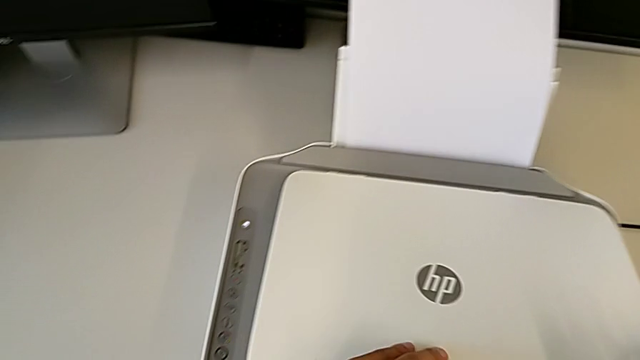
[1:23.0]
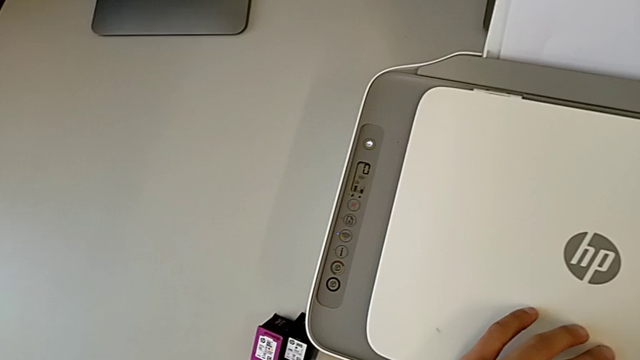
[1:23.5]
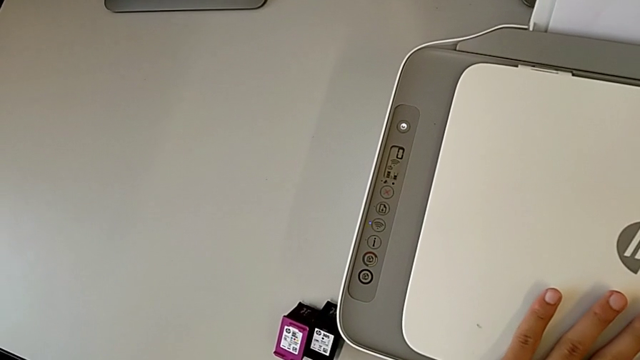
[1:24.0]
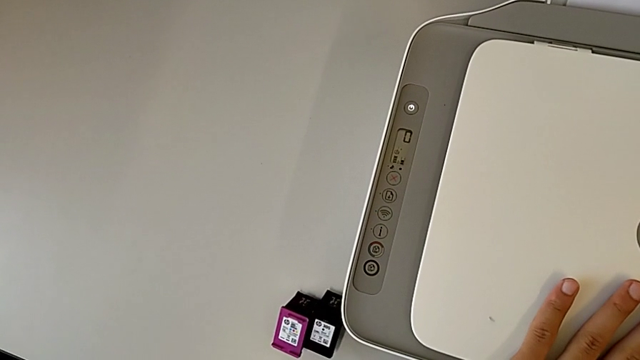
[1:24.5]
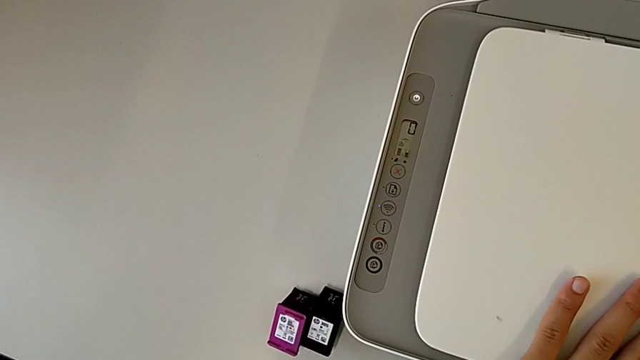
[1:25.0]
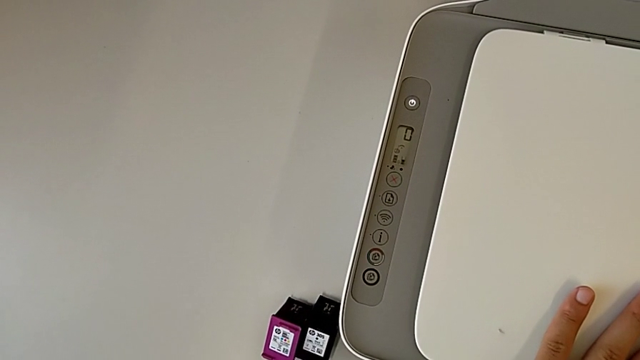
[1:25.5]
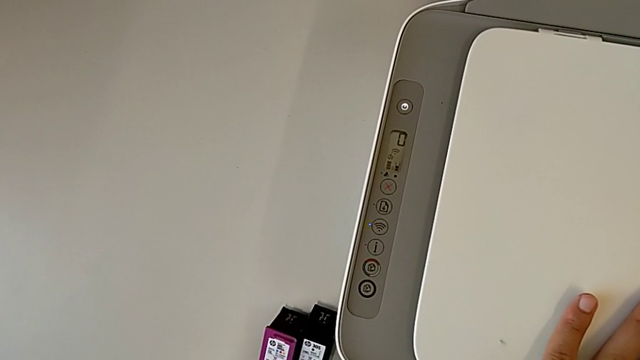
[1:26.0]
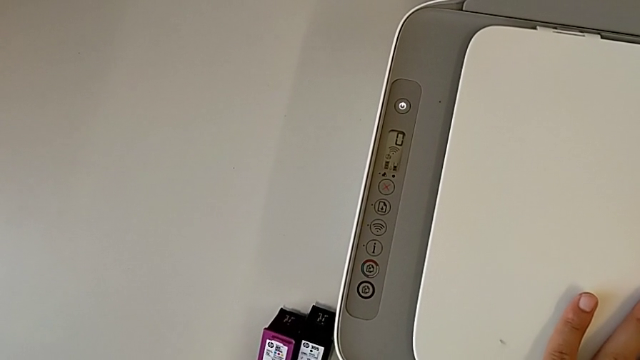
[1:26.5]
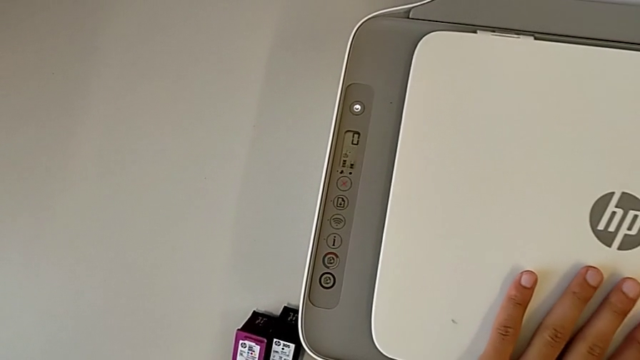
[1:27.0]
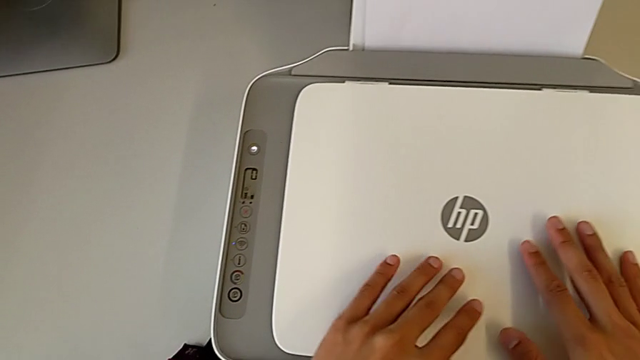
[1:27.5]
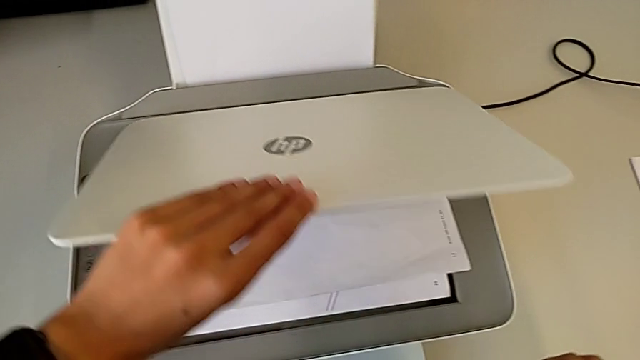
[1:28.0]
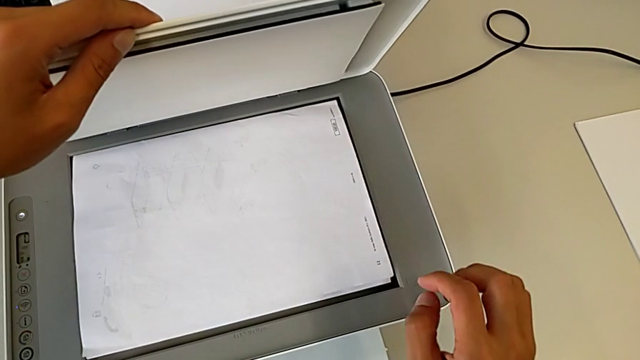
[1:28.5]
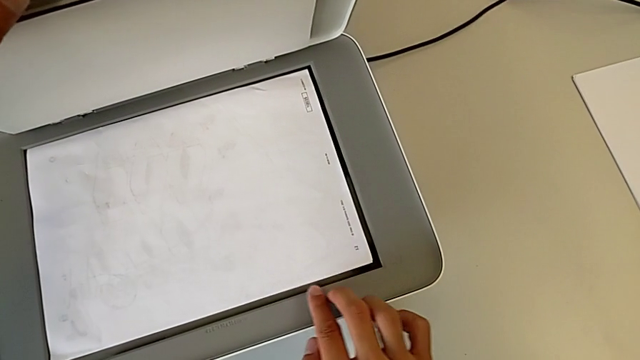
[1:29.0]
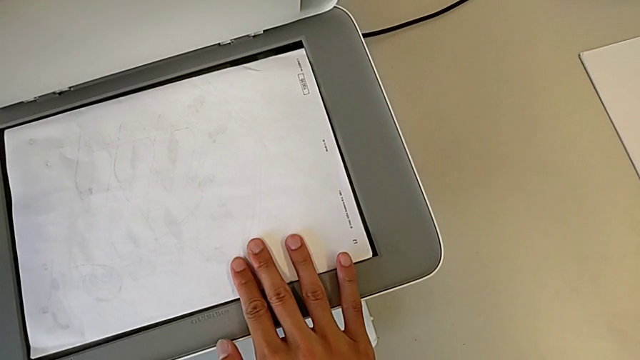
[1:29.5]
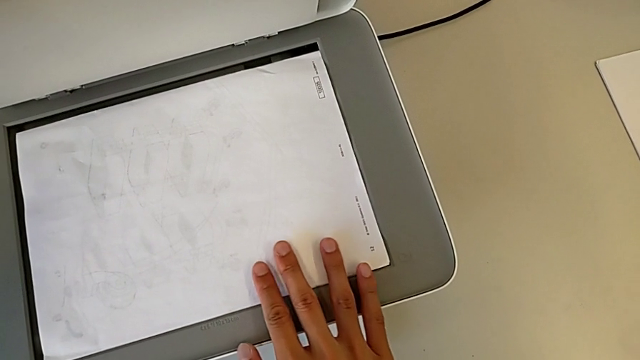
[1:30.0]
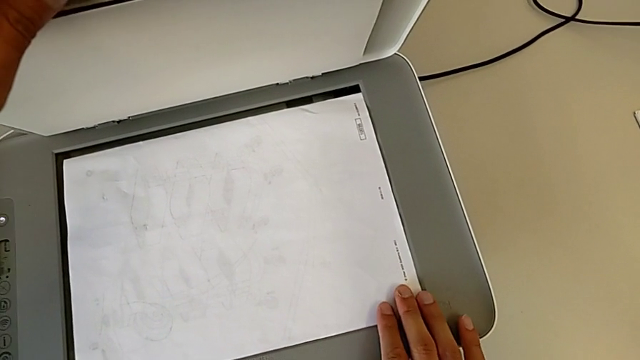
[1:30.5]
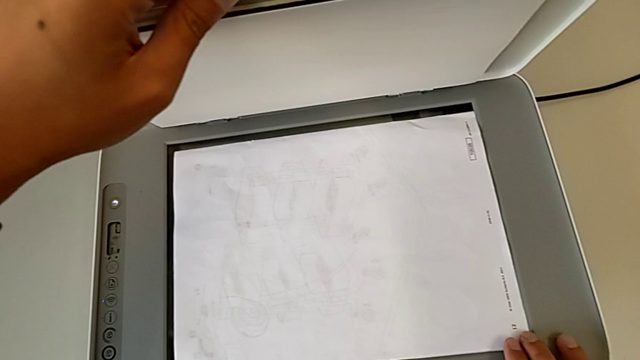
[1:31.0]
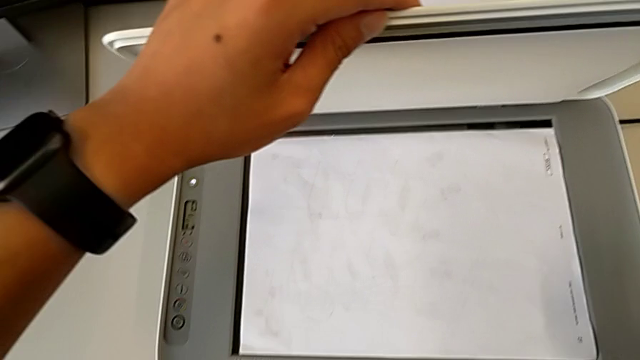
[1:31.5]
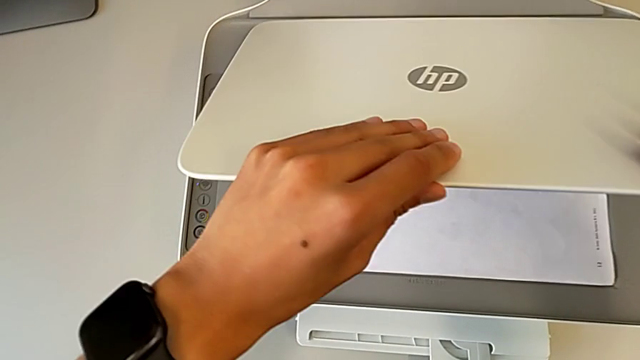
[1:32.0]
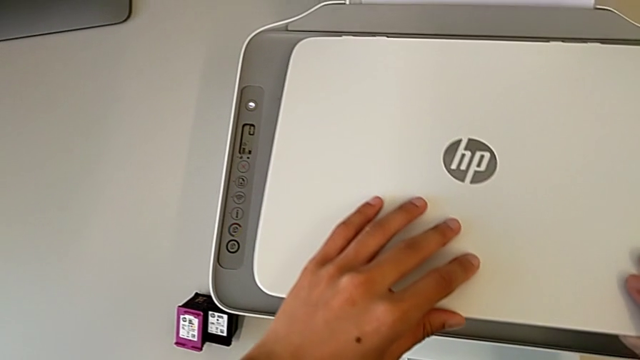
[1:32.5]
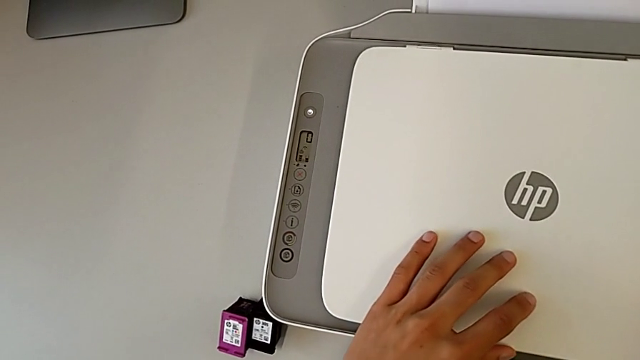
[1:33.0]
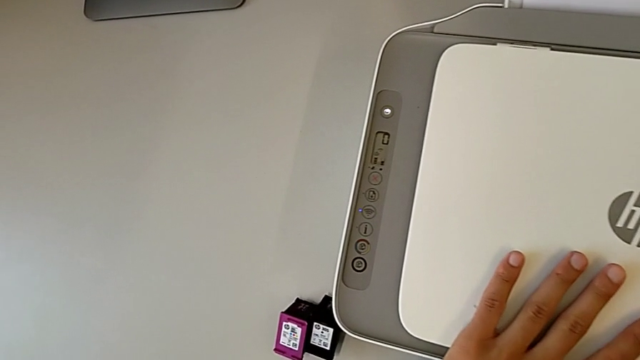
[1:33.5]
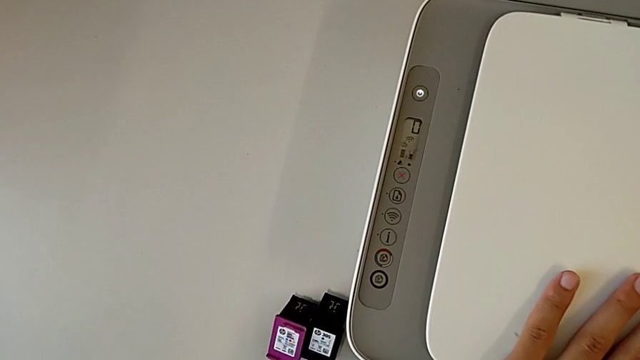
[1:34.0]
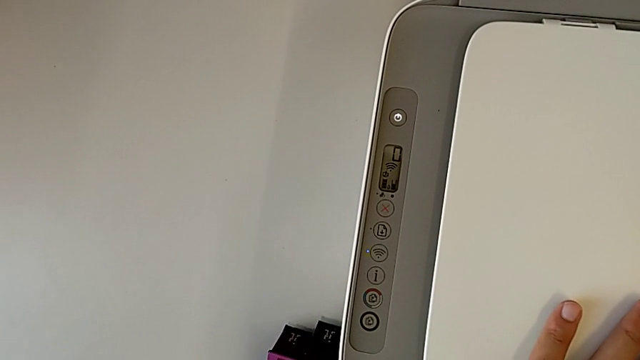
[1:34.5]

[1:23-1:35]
The camera wearer is making a copy of the black and white paper. They hold the printer, open the printer, align the copy and close the printer.

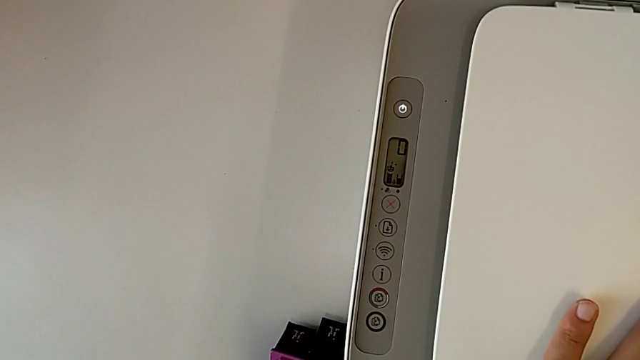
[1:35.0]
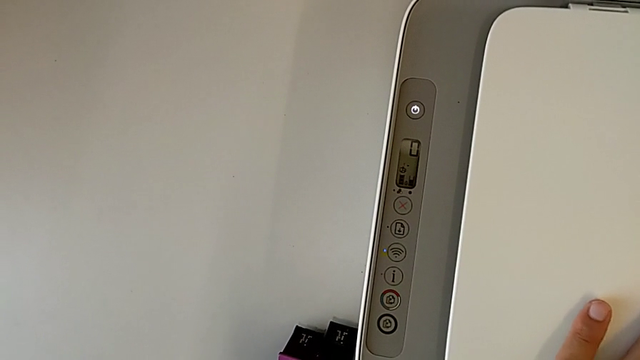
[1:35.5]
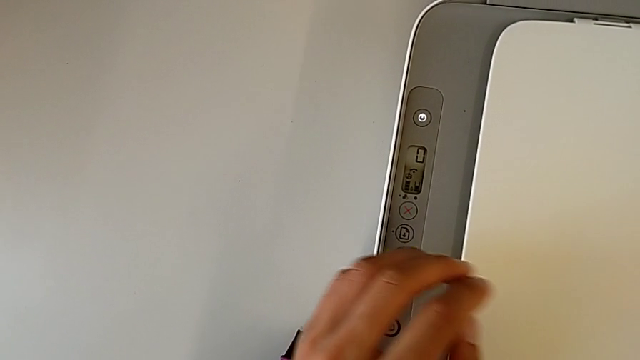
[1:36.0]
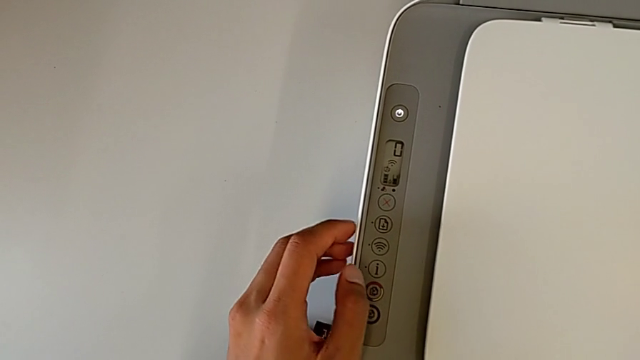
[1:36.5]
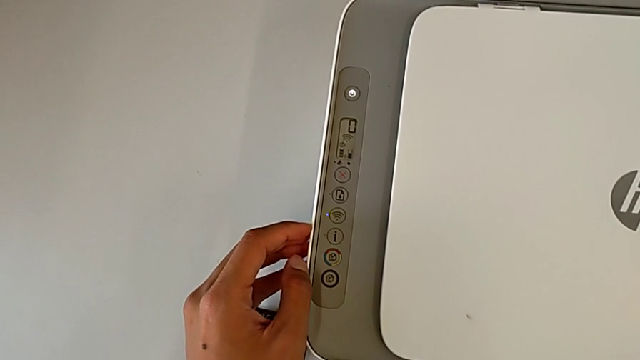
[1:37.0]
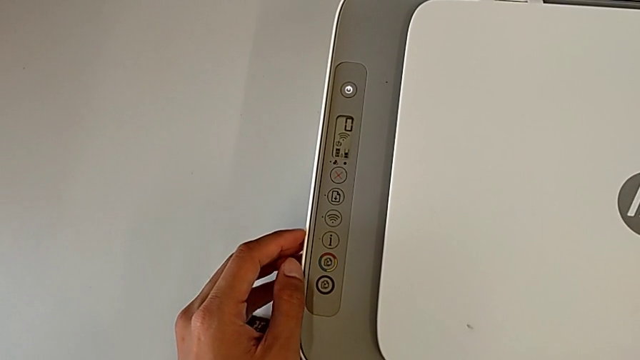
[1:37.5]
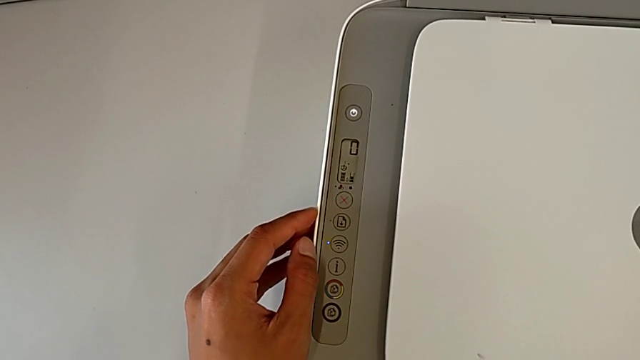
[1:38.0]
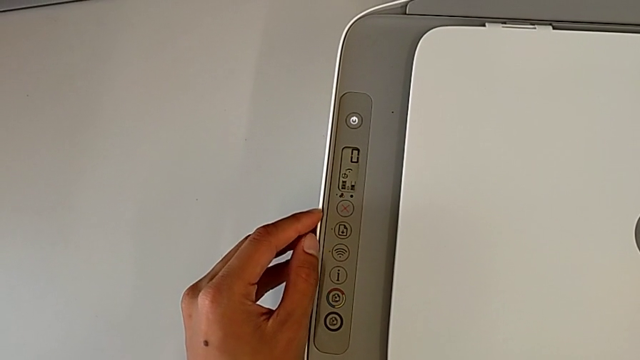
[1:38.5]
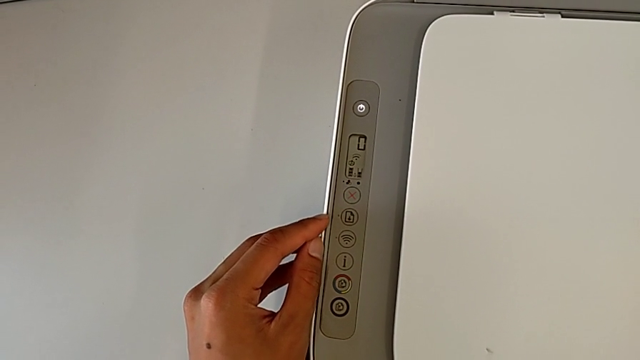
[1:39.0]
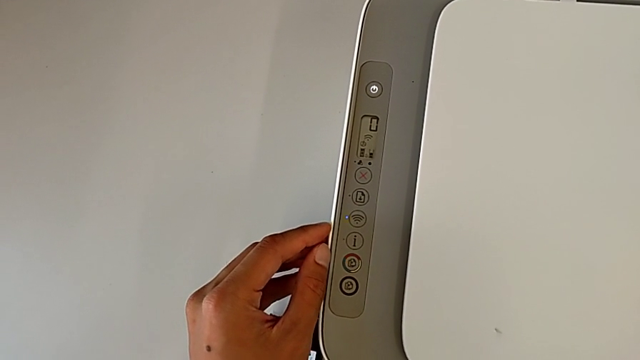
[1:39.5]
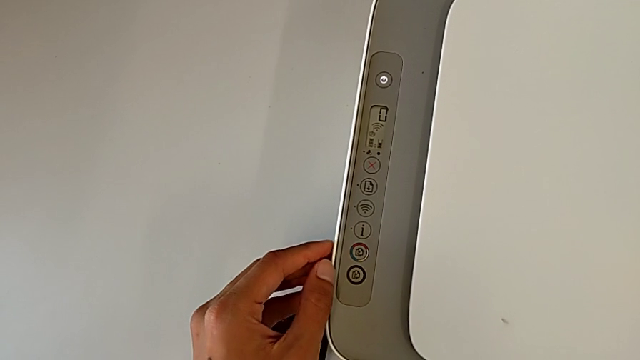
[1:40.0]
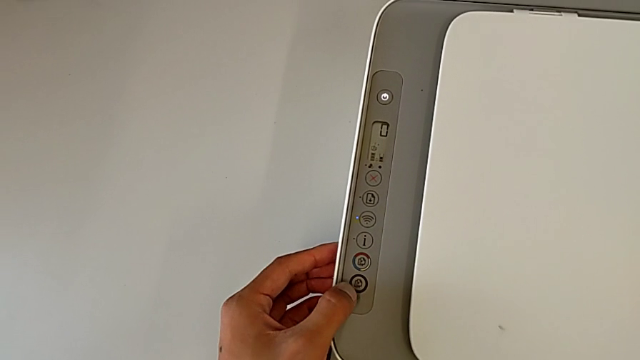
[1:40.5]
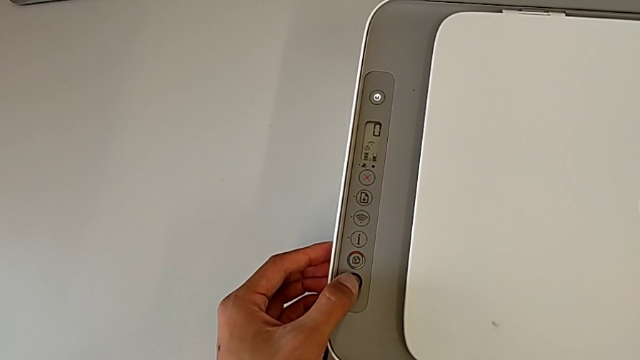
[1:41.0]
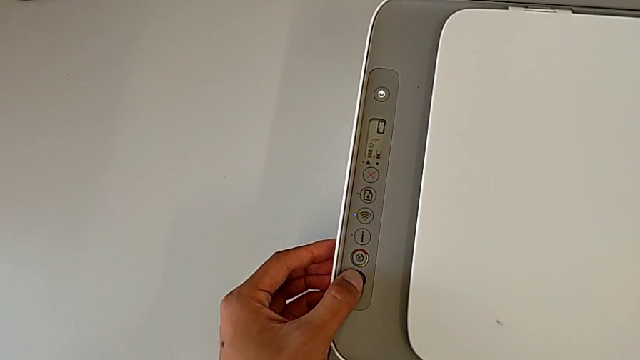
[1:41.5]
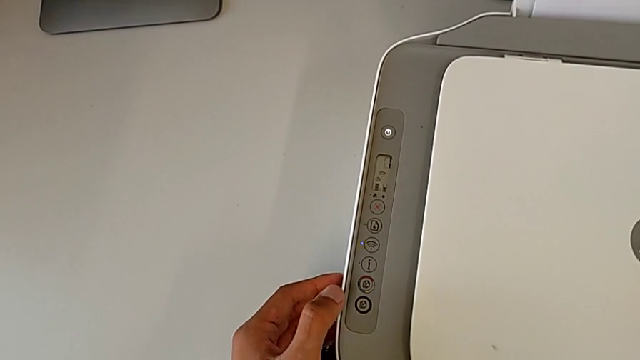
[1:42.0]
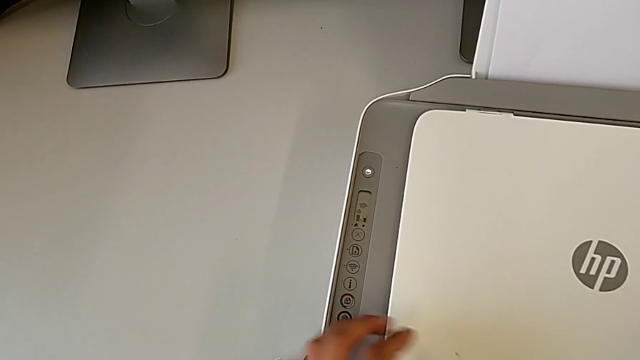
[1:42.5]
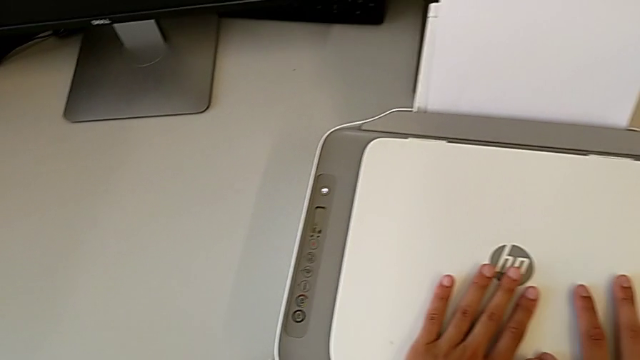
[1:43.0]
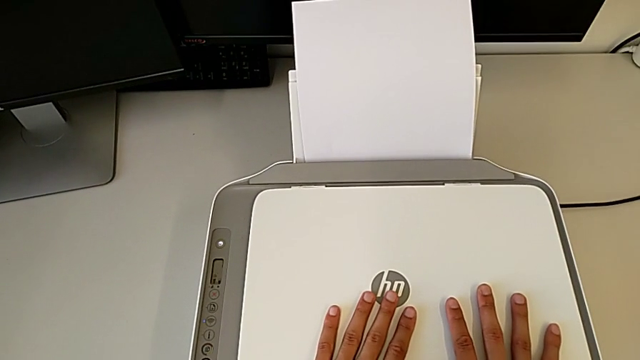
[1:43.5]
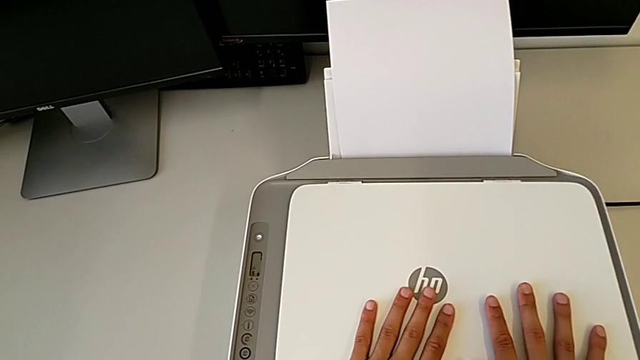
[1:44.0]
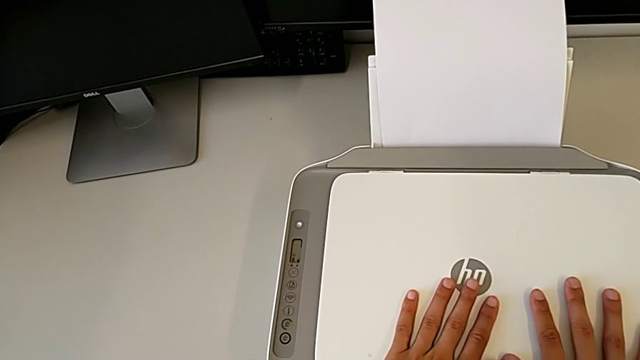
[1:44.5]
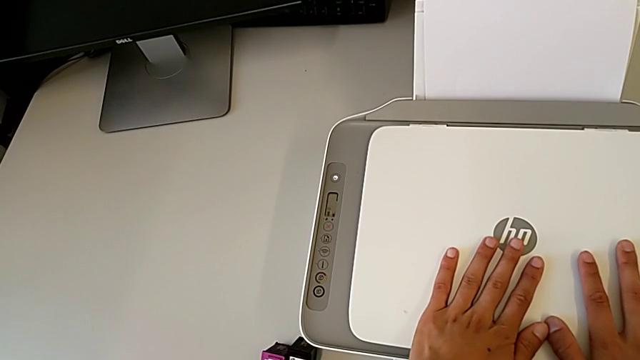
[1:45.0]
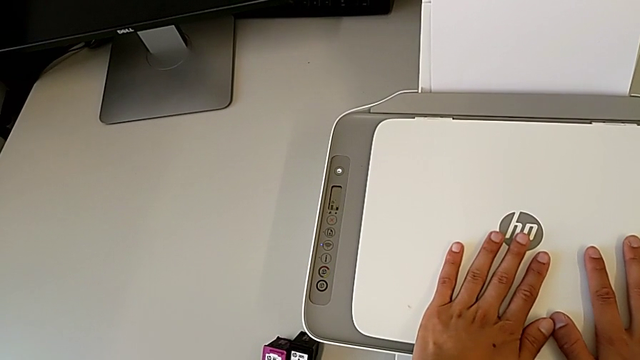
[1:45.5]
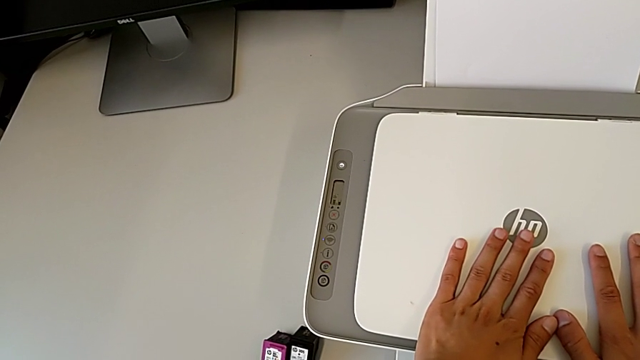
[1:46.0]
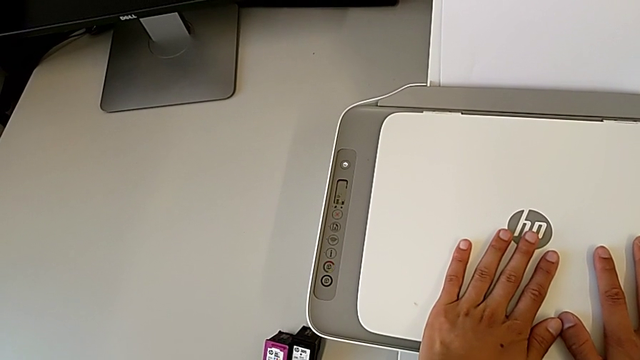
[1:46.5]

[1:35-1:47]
The camera wearer is making a copy of the black and white paper. They inspect the printer and press the button.
